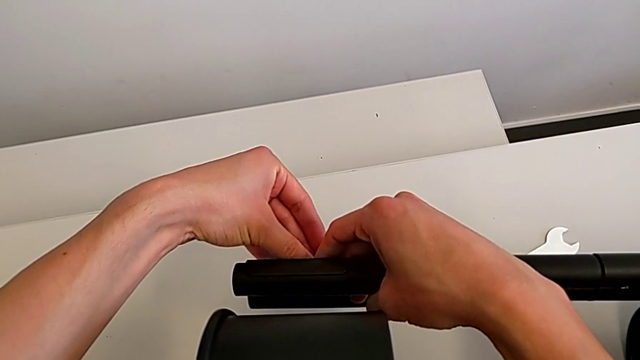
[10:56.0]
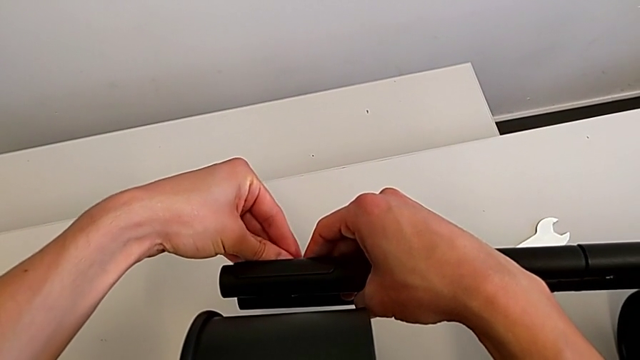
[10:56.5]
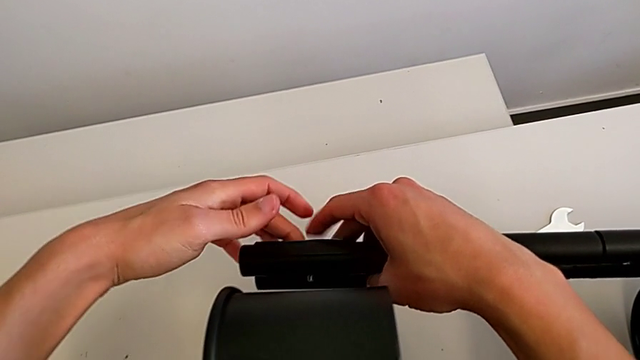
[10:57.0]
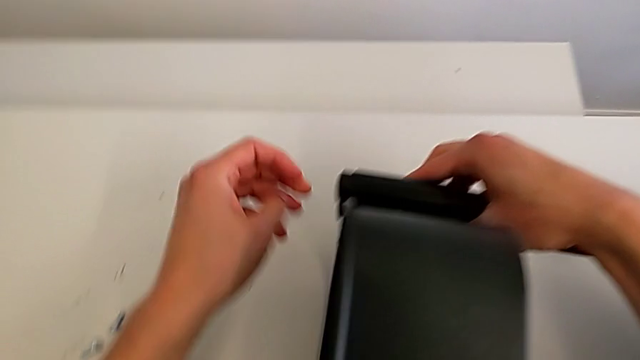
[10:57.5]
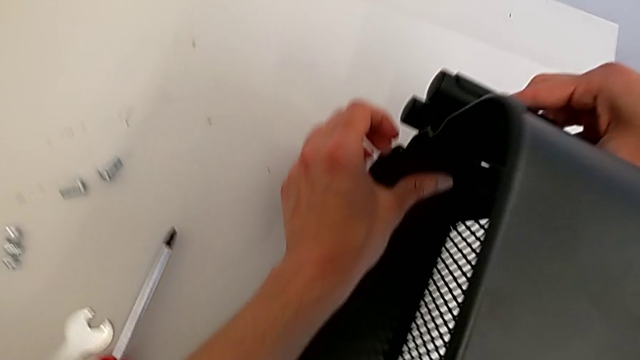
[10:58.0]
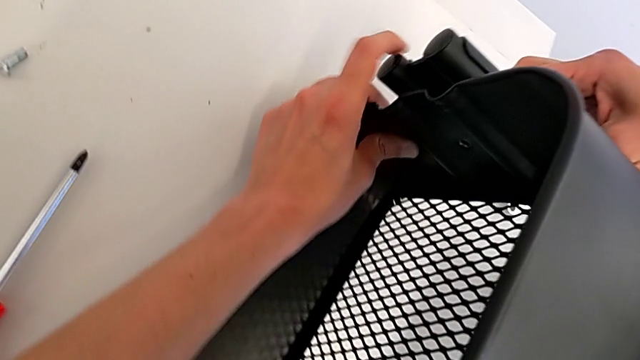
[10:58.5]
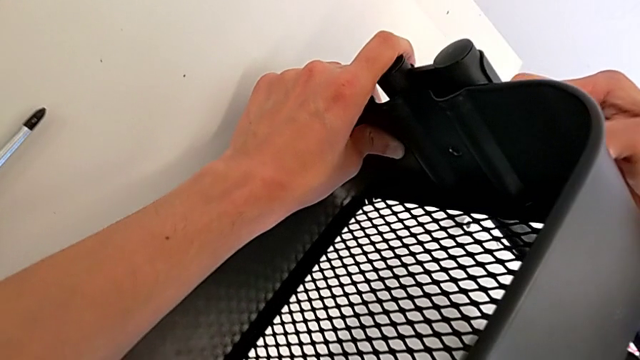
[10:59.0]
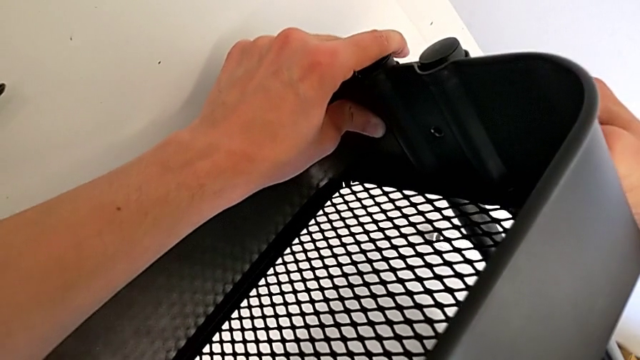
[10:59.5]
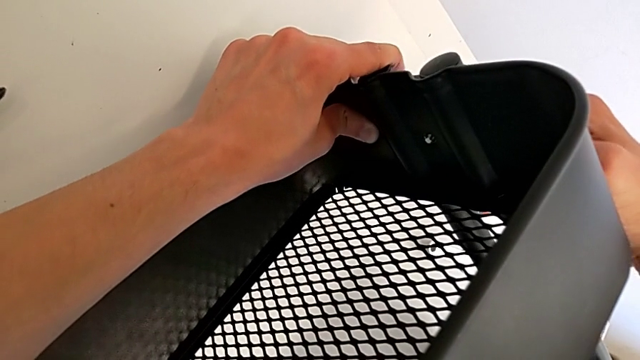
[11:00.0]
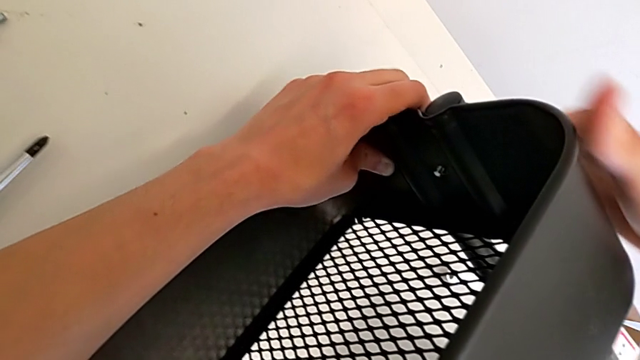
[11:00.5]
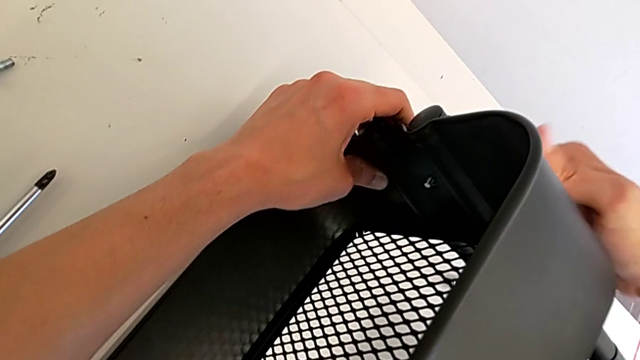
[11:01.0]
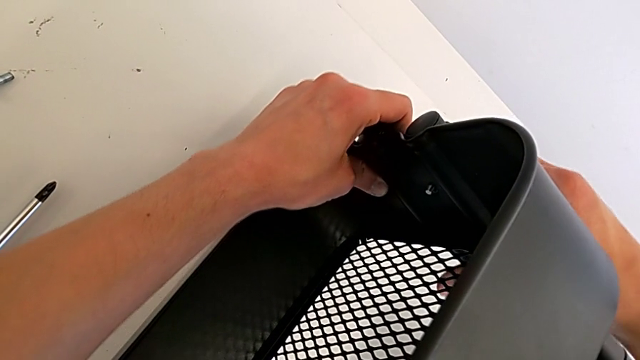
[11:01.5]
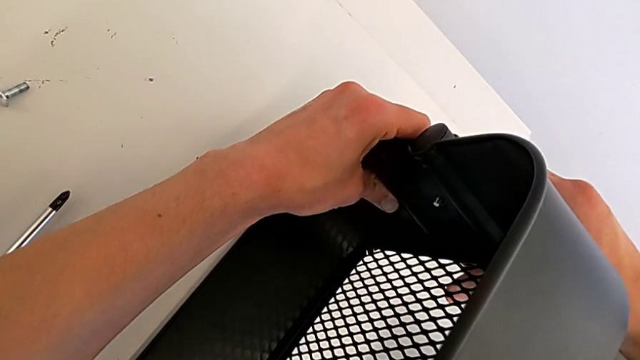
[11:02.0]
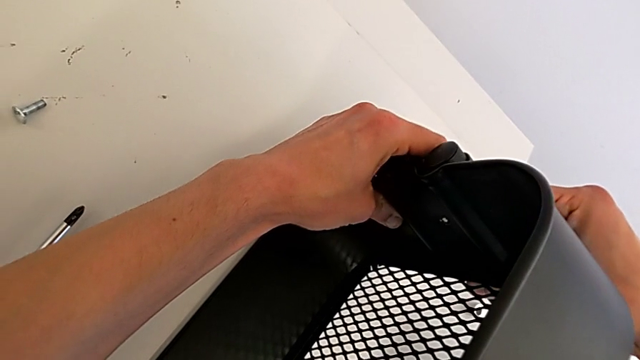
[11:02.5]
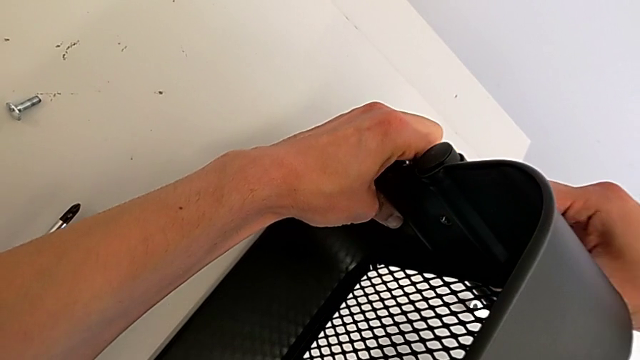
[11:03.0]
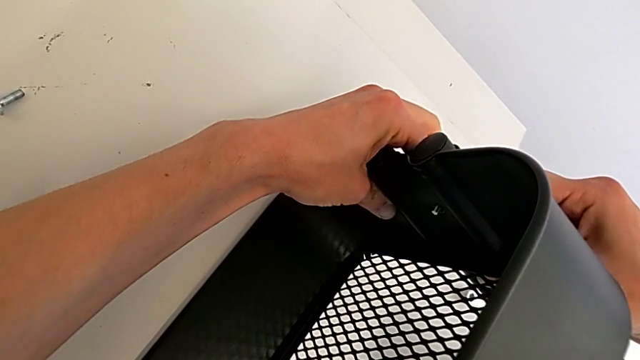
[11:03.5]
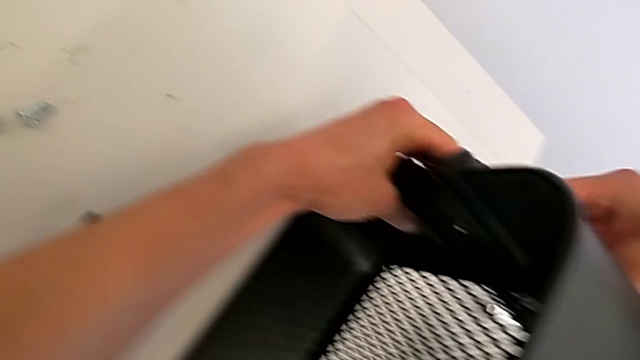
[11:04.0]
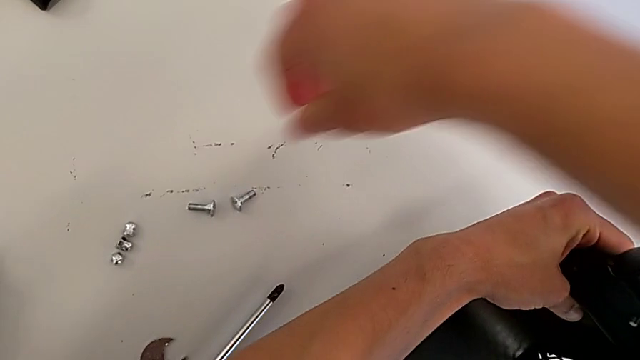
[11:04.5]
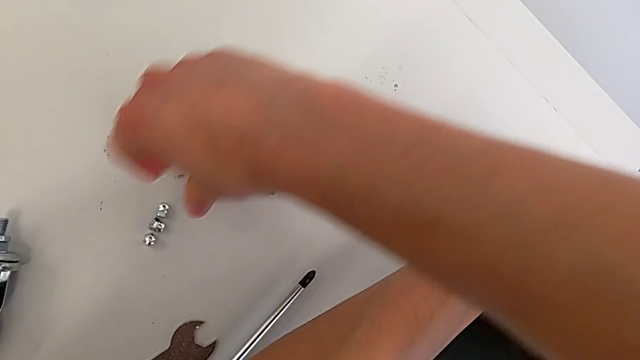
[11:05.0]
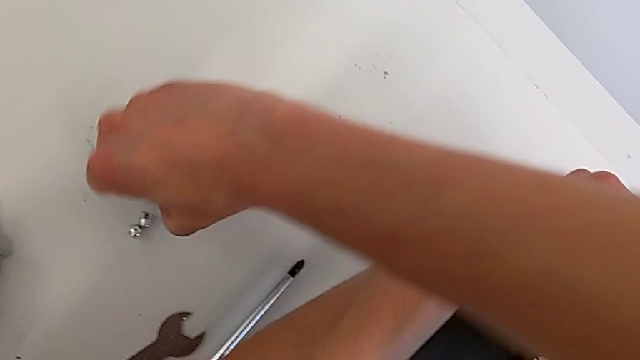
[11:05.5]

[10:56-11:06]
The camera wearer is assembling the top tray. They keep aligning the bolt and grab the bolt.

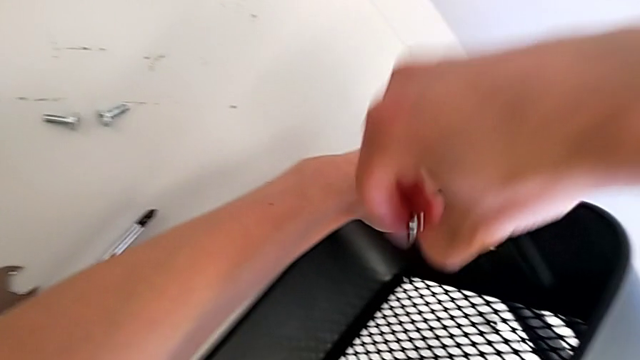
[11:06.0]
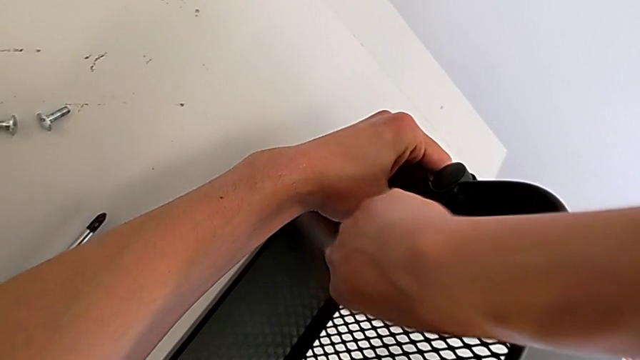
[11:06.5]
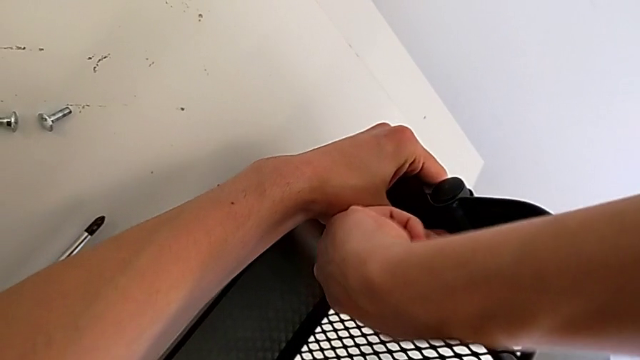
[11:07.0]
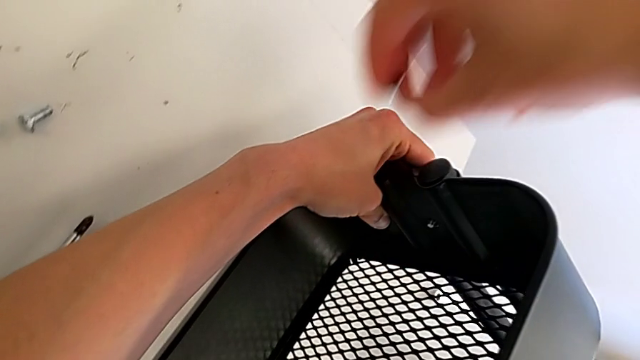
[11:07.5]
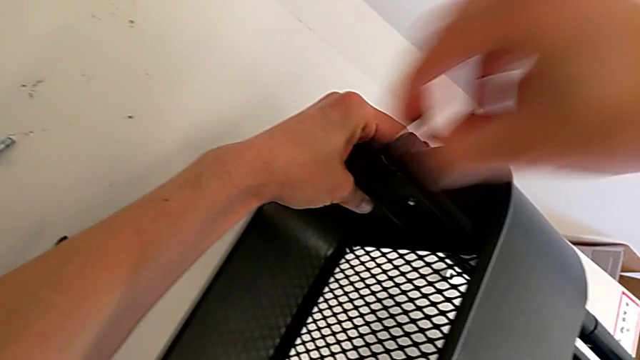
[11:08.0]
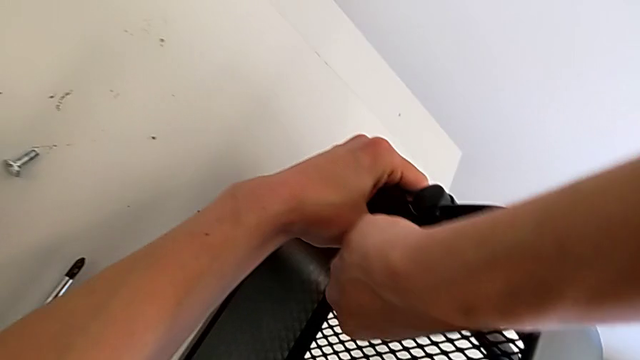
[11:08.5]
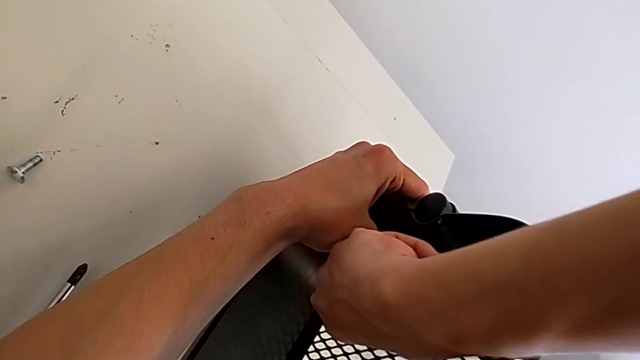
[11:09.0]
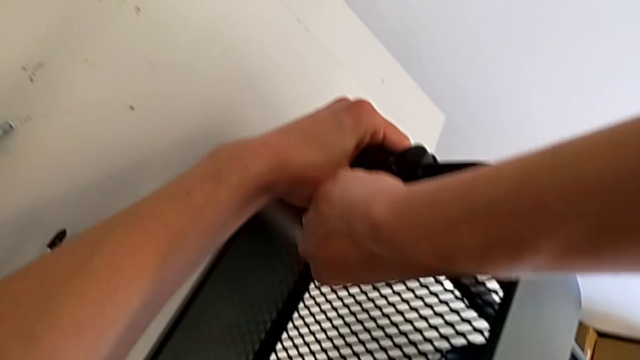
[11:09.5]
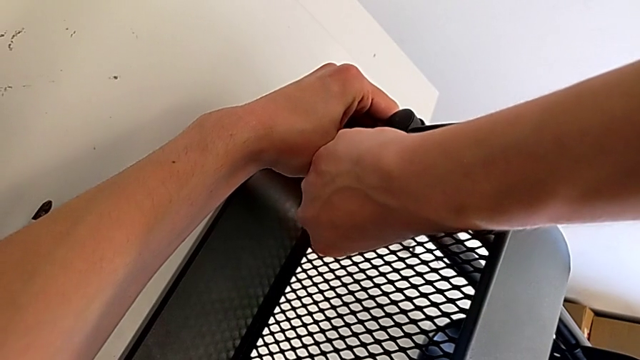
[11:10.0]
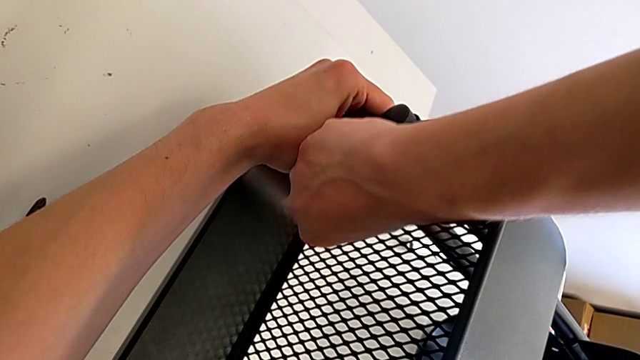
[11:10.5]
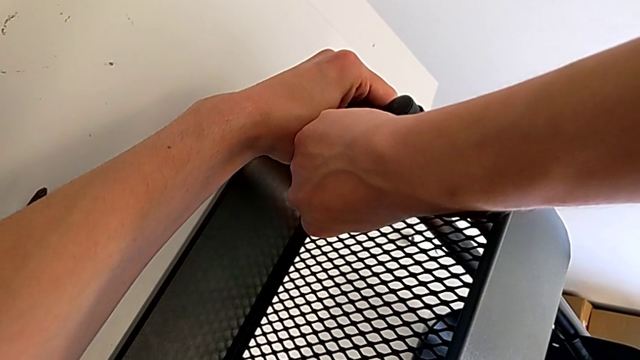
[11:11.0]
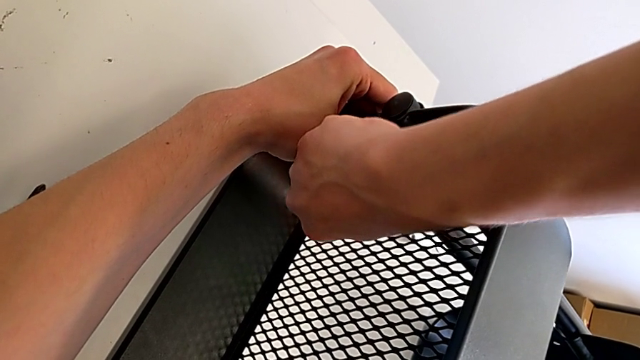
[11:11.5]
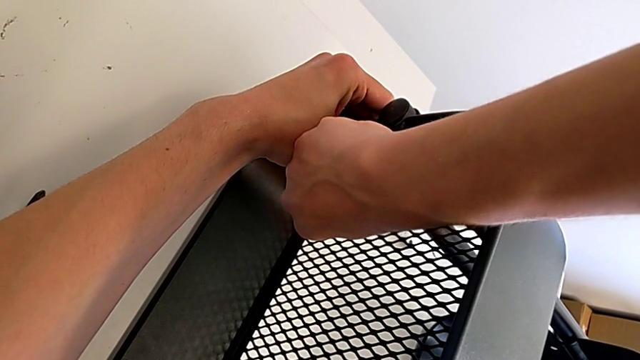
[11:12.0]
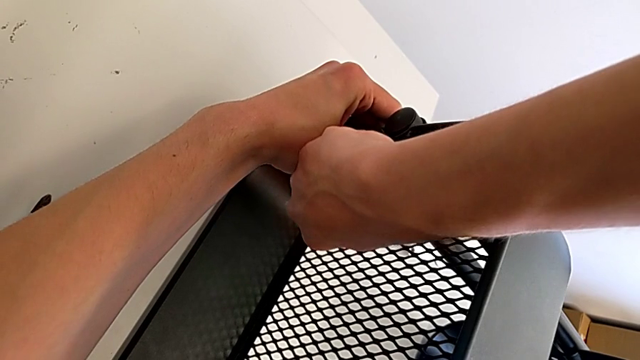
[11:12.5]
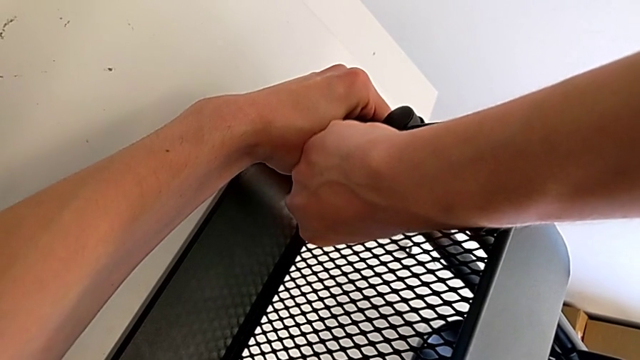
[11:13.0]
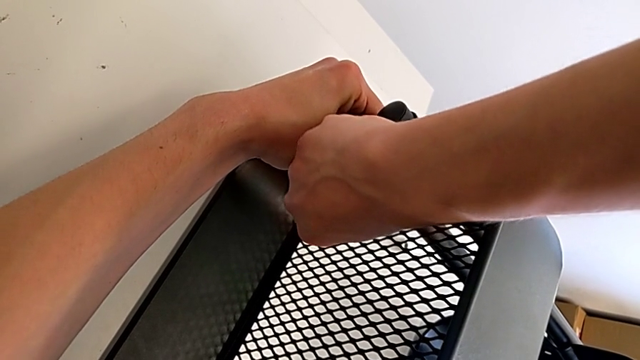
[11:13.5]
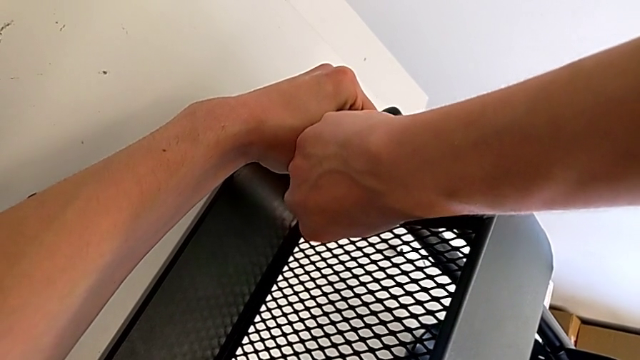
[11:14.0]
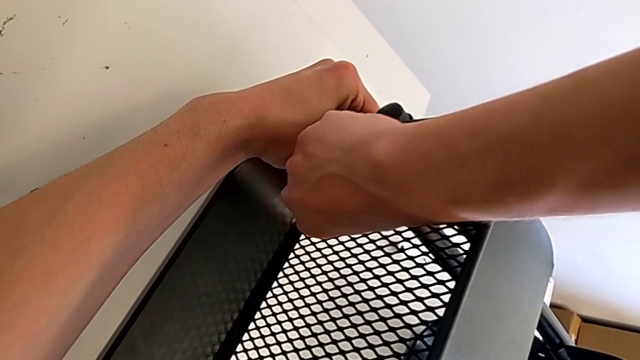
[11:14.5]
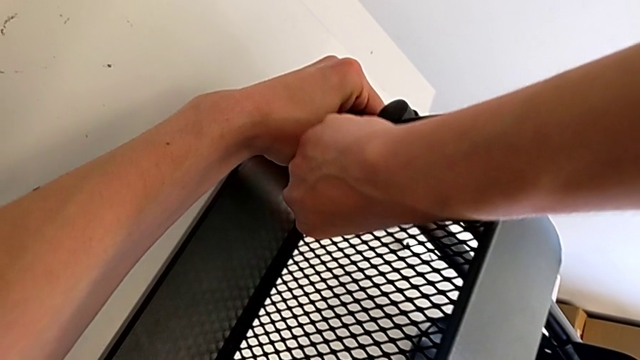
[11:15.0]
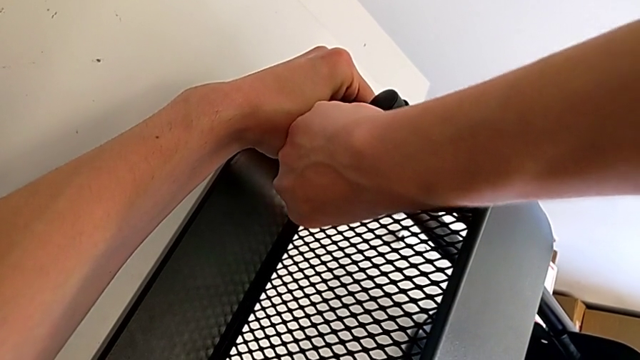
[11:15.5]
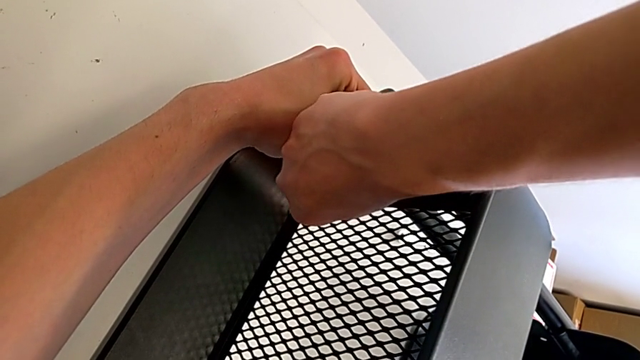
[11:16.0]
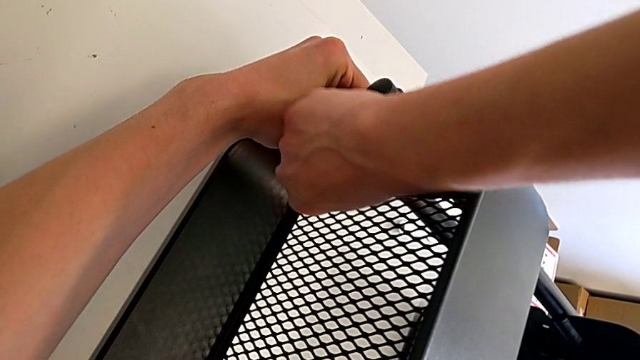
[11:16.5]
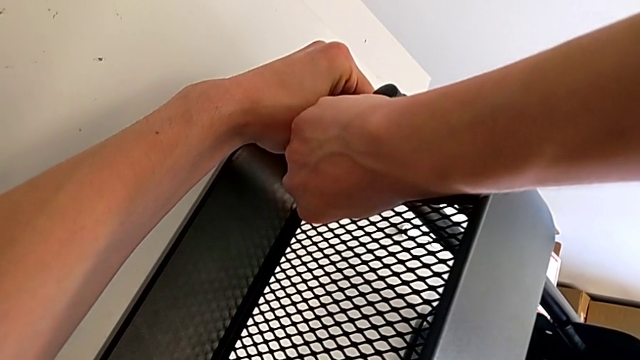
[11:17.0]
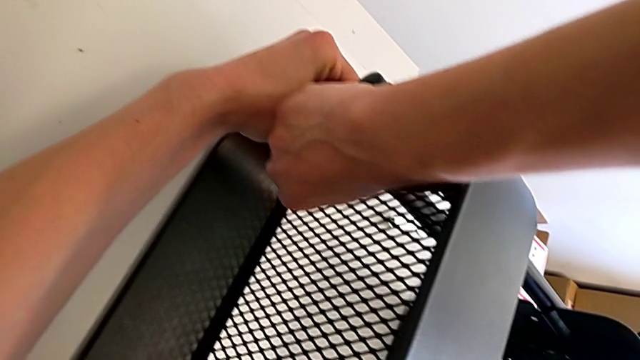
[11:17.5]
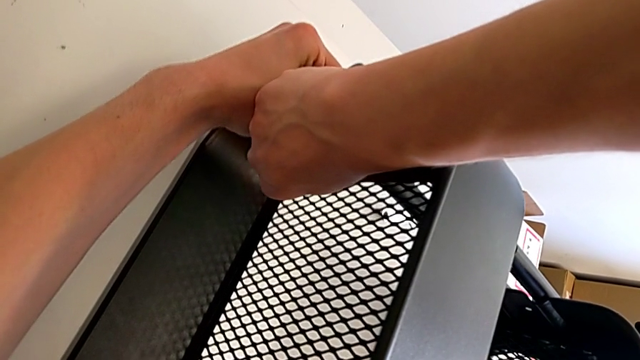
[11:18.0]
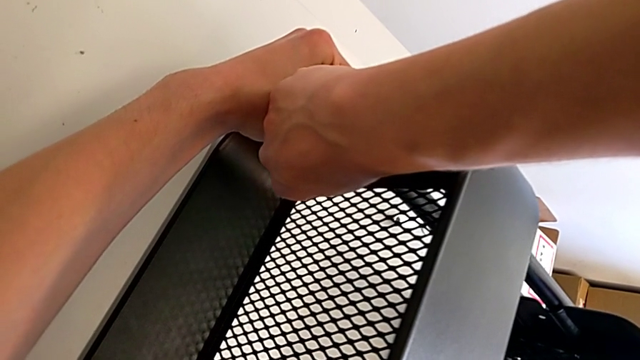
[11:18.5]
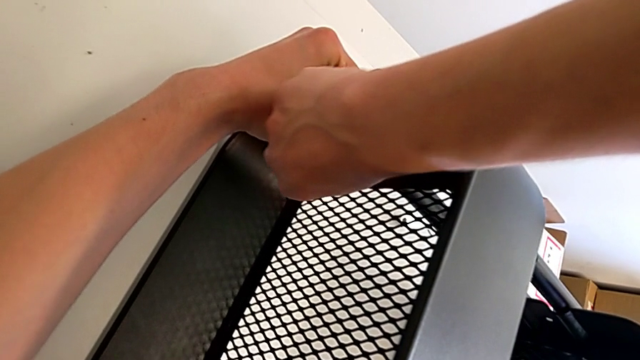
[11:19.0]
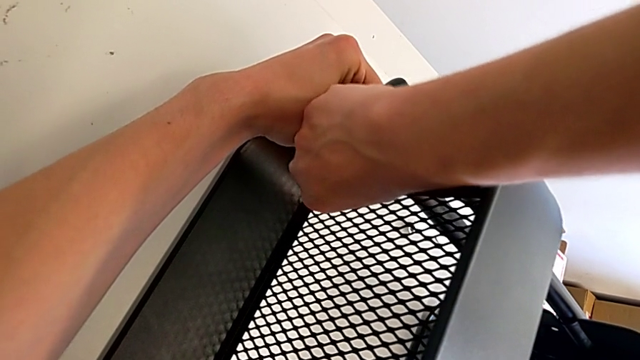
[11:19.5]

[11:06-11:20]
The camera wearer is assembling the top tray. They begin to screw the right bolt.
